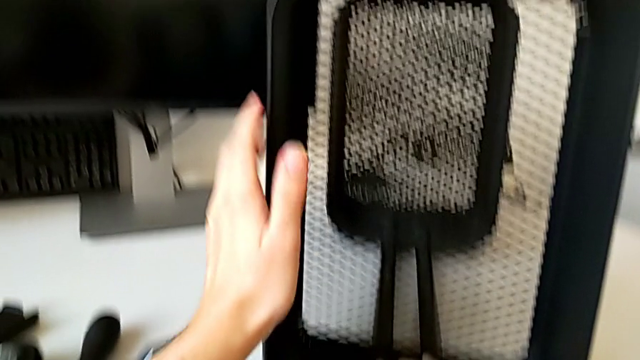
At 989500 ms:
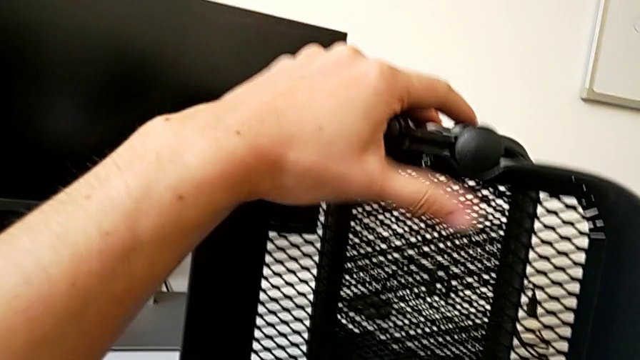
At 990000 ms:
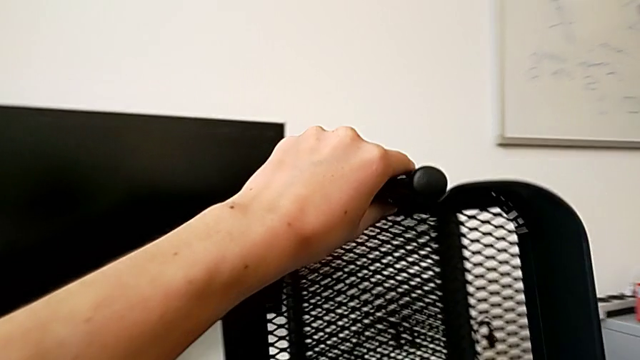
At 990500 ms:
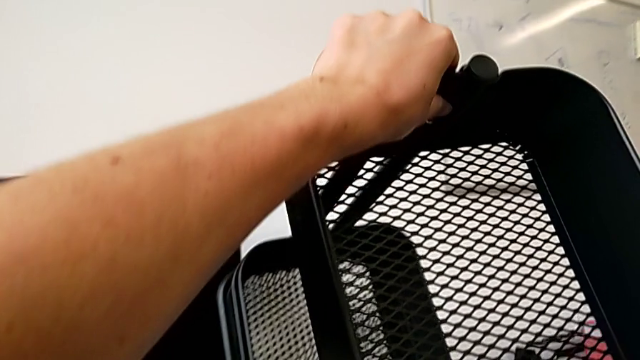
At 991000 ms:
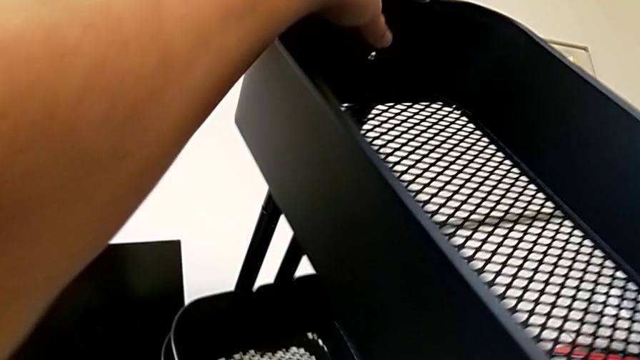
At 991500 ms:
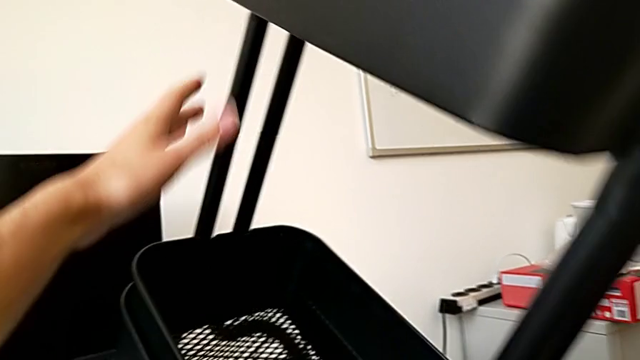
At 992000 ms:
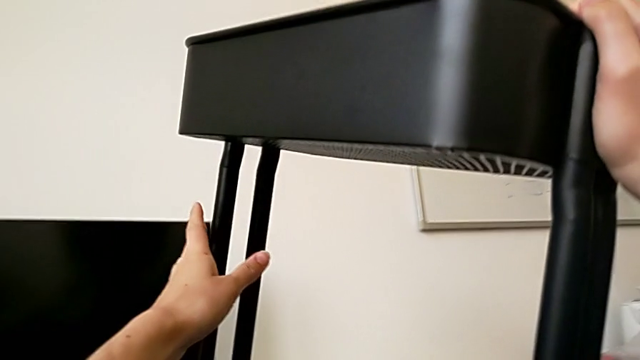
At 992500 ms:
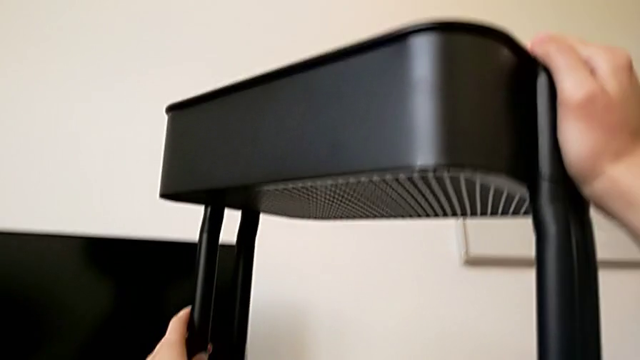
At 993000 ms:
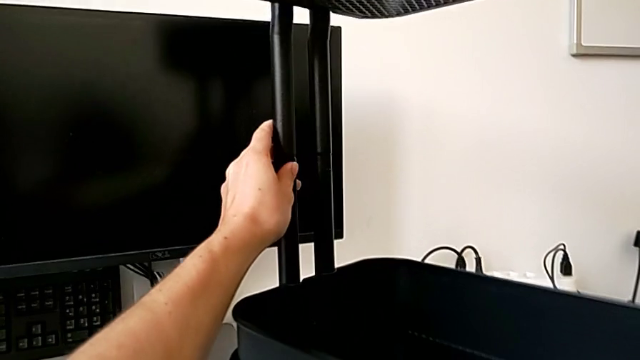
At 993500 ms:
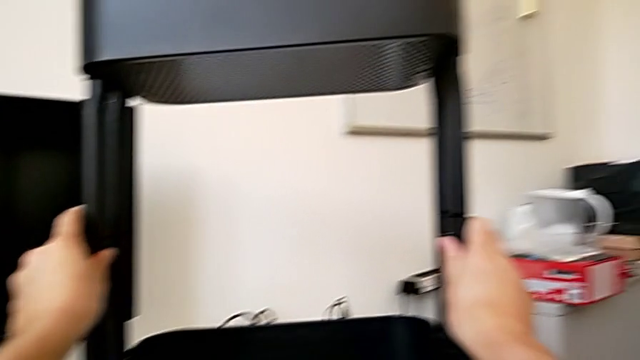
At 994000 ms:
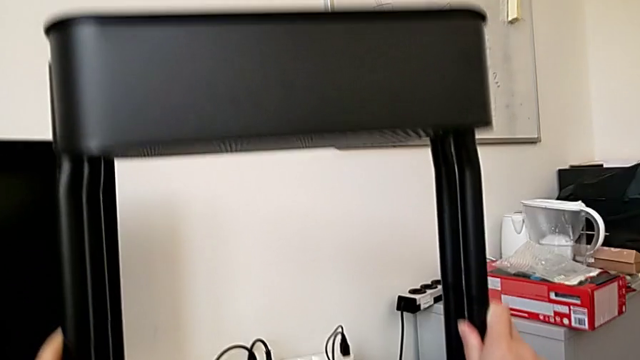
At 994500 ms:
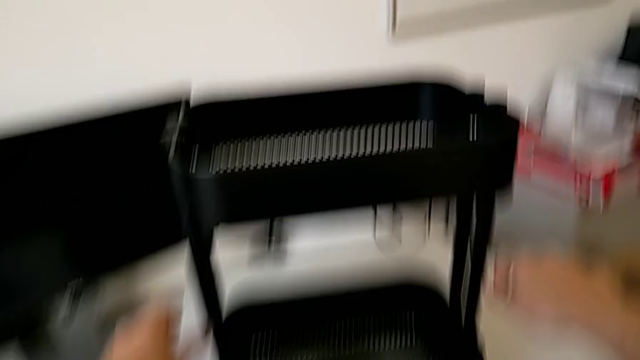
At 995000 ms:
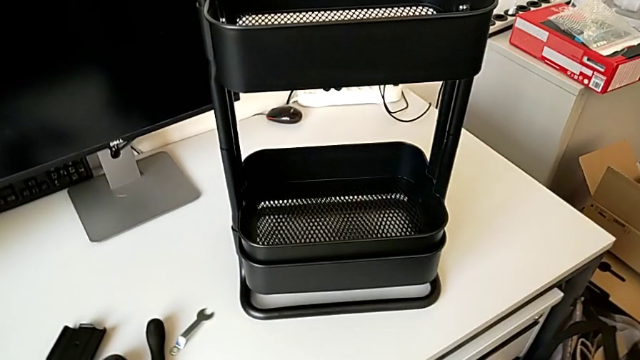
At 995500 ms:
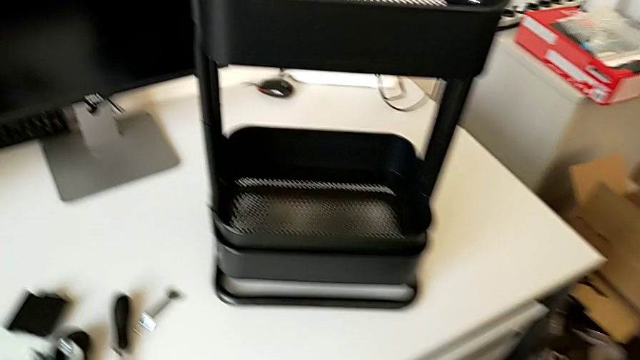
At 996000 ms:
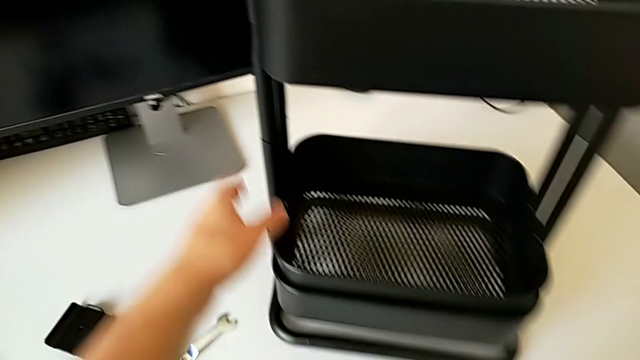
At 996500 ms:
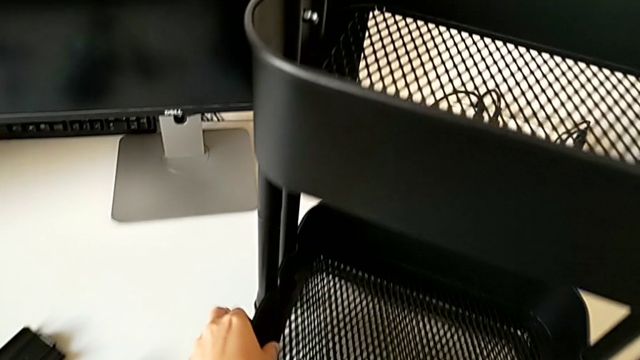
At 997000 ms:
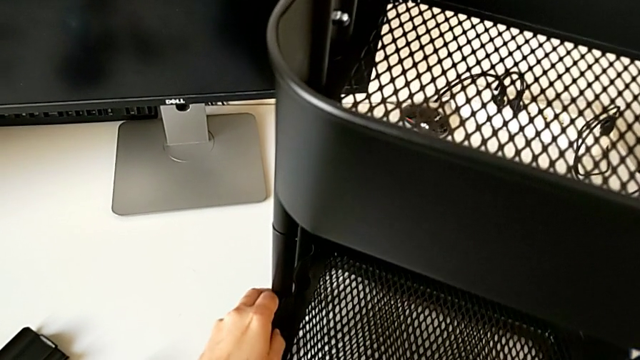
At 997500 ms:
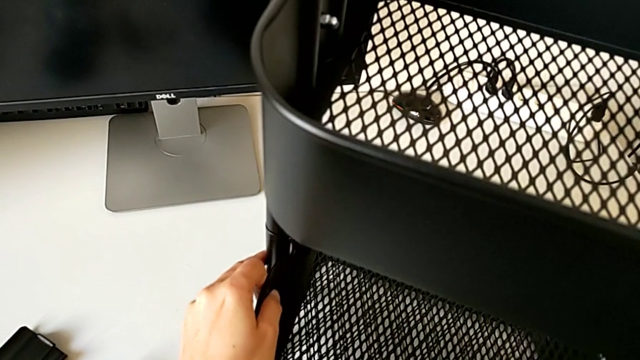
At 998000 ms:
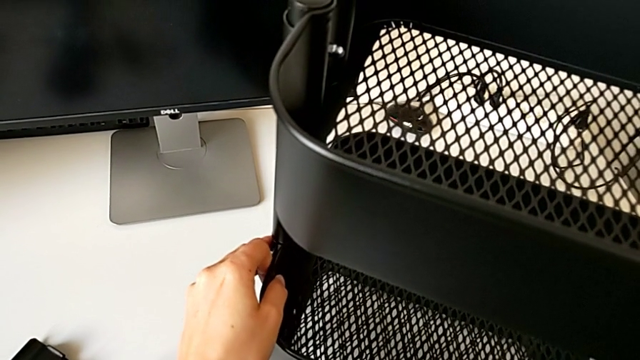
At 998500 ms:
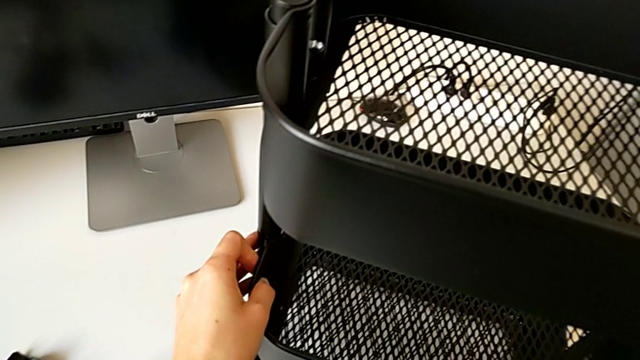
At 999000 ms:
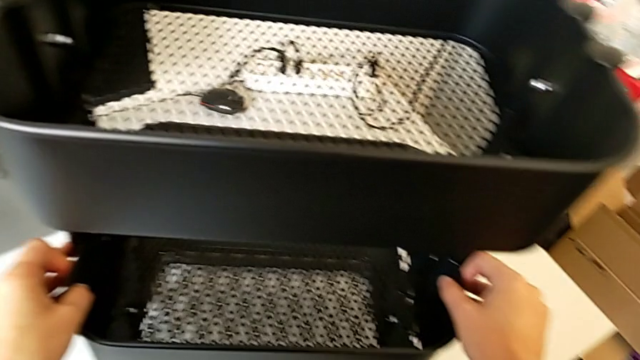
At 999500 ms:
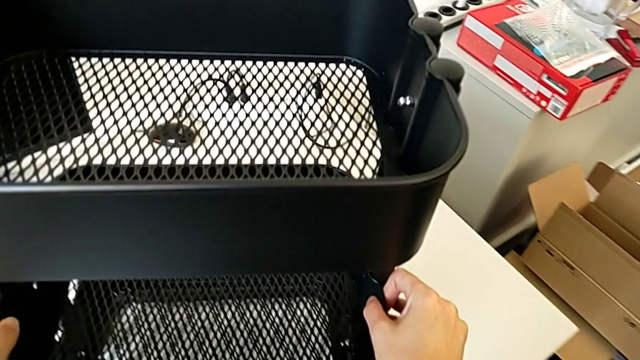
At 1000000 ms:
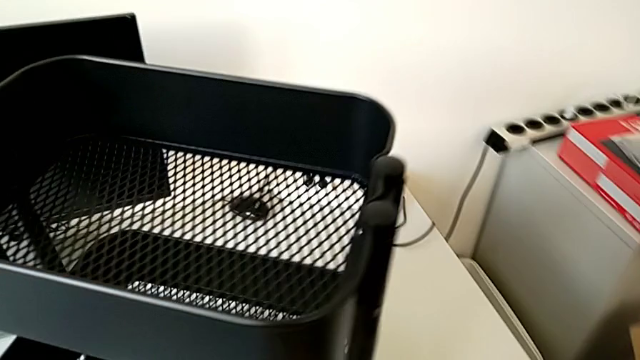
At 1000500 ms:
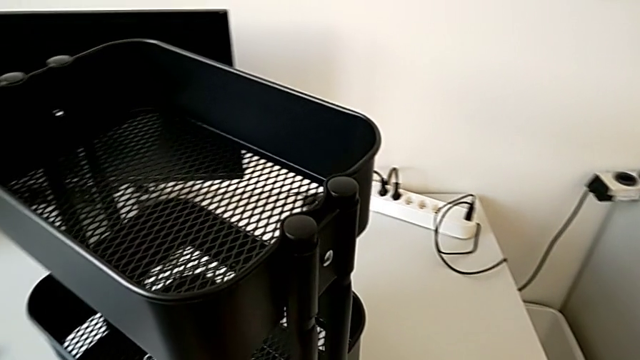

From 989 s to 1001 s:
The camera wearer is assembling the middle tray of the rolling cart.

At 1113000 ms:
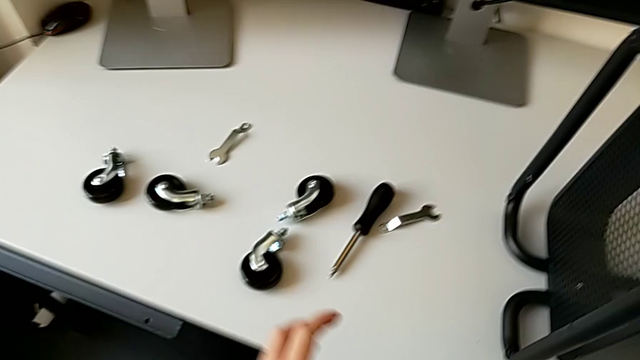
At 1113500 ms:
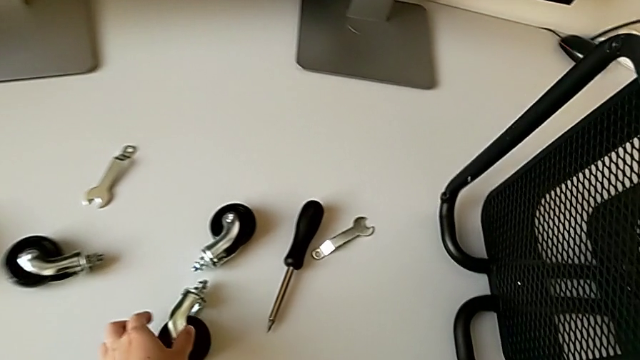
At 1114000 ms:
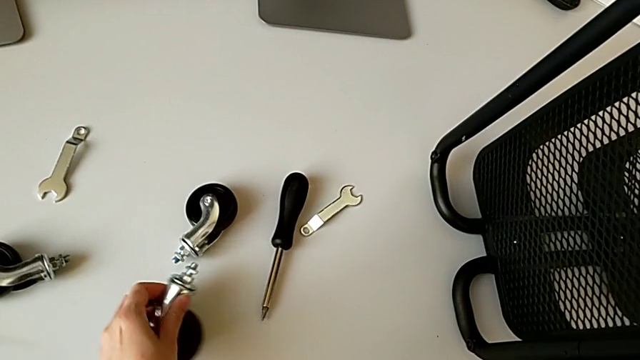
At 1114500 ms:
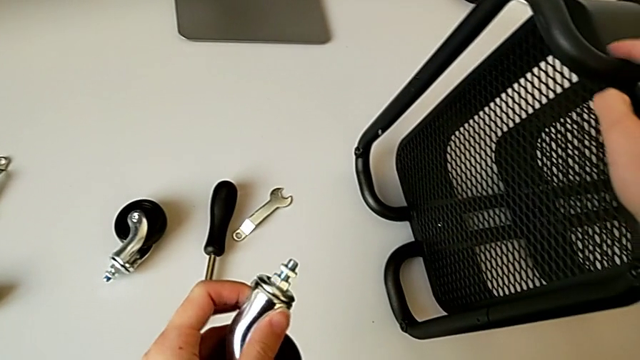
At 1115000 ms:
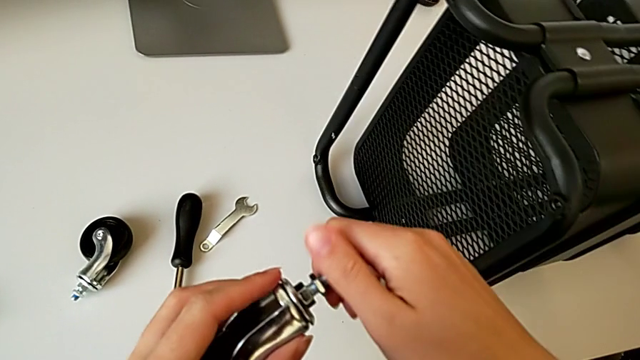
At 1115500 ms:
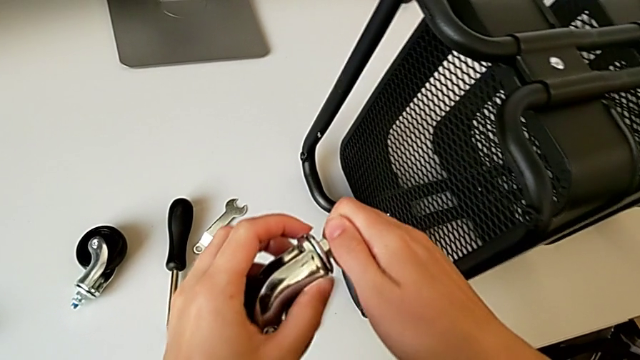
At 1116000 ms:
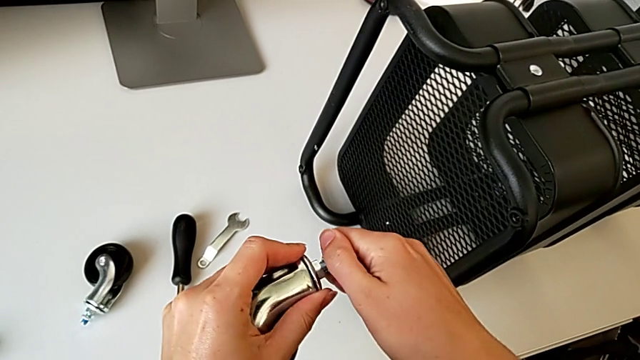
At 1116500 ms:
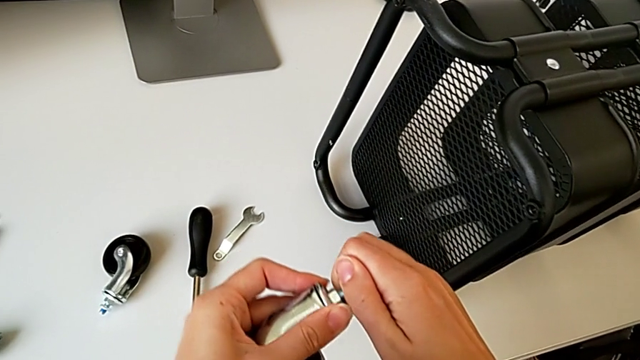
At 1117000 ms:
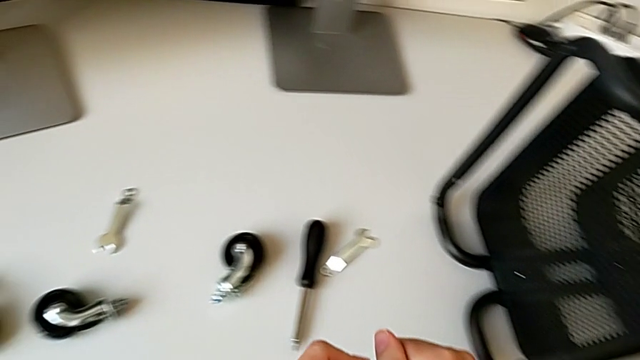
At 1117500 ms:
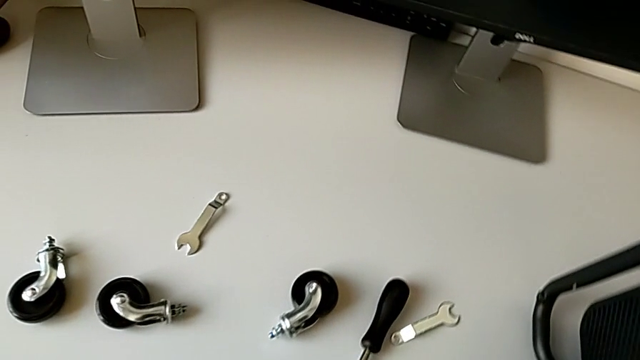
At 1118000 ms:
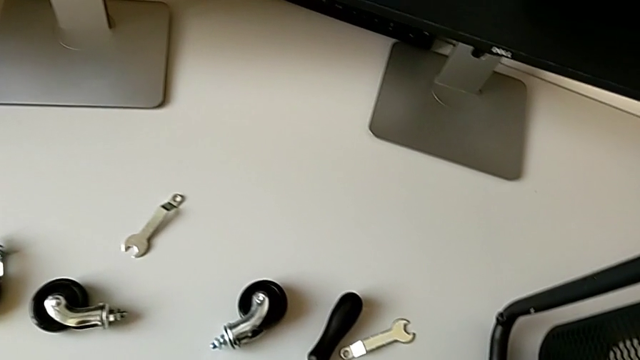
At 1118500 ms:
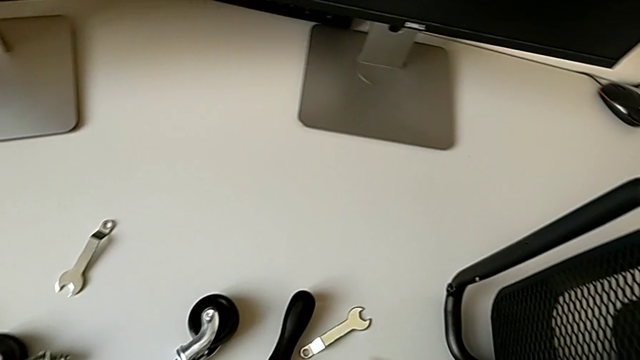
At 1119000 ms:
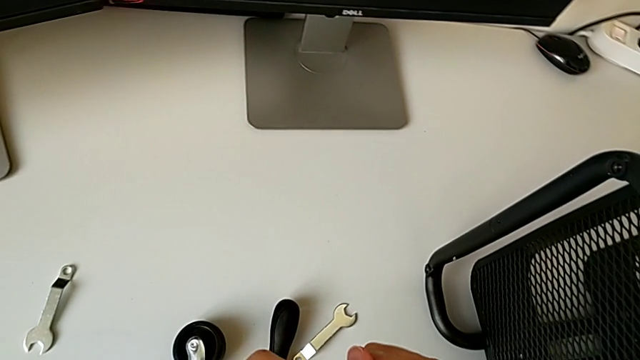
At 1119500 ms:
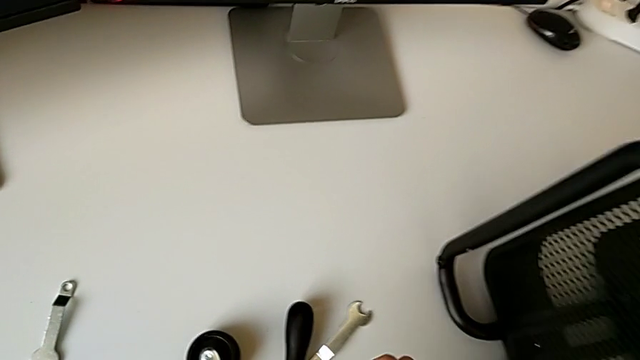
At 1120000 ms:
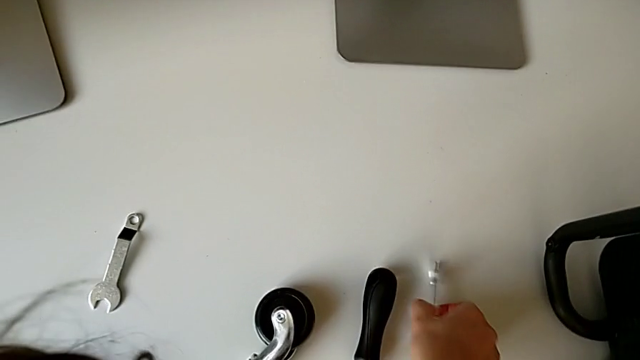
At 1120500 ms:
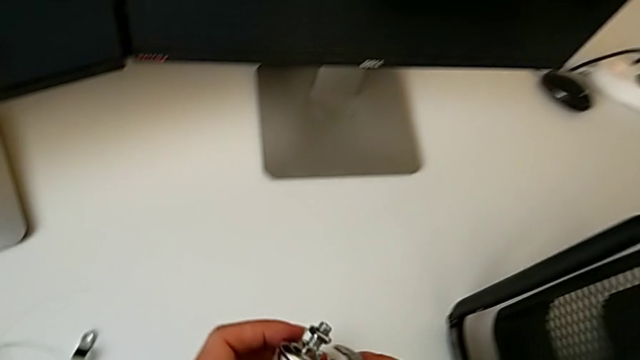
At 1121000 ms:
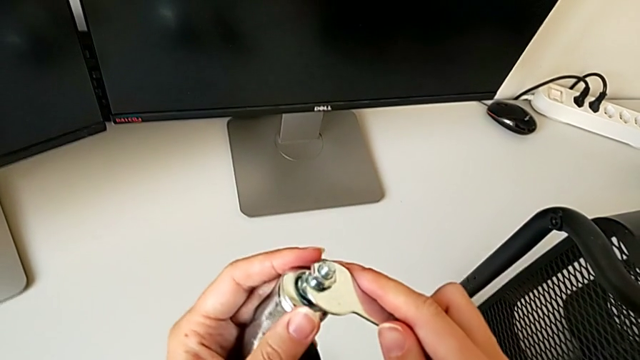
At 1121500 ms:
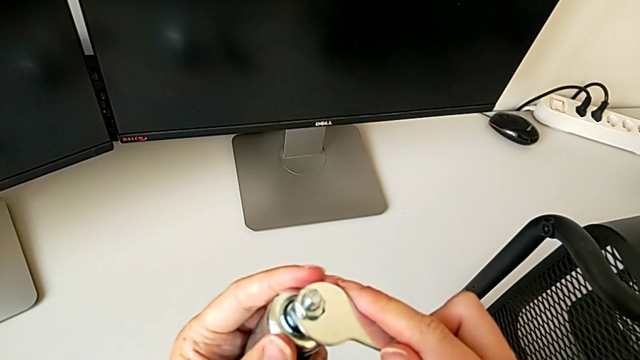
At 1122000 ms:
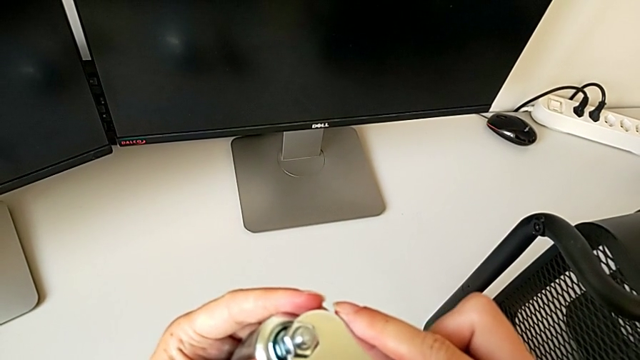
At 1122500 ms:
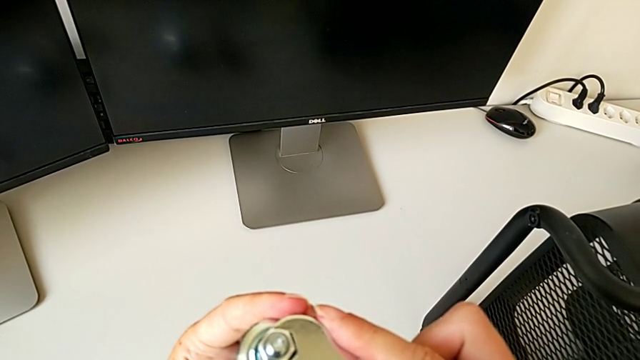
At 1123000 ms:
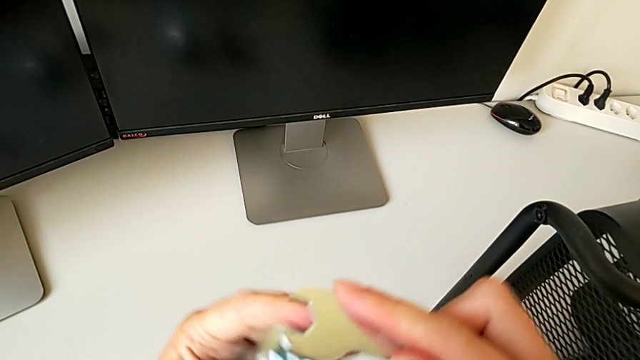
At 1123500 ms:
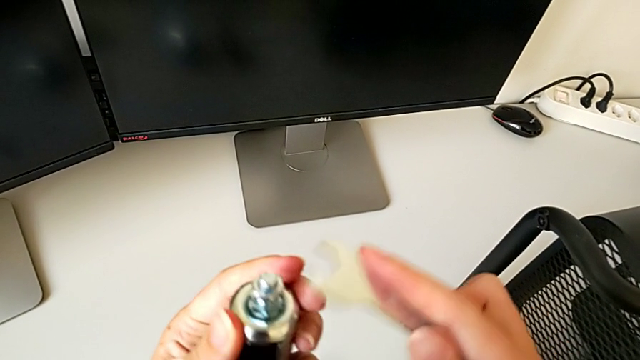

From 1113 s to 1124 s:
The camera wearer is placing the first wheel of the rolling cart. They begin to wrongly screw the hexagon cap nut.
